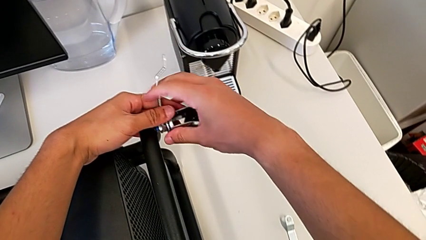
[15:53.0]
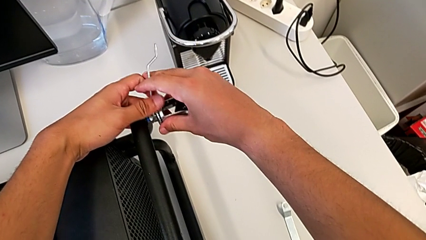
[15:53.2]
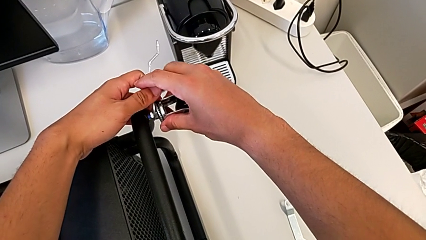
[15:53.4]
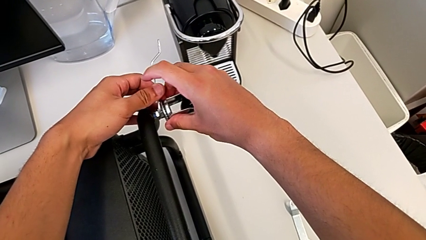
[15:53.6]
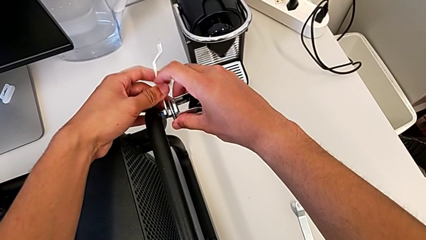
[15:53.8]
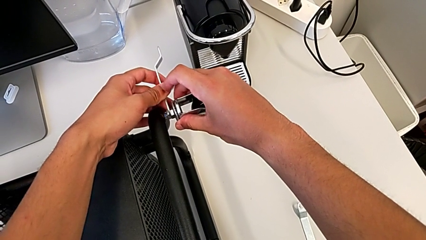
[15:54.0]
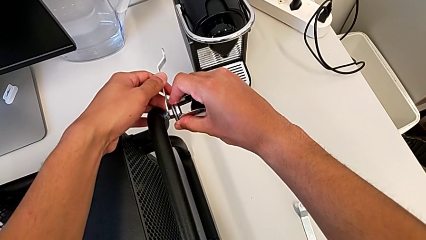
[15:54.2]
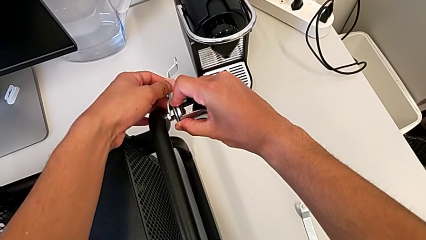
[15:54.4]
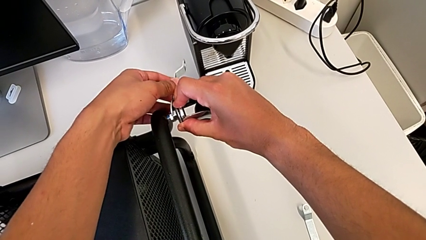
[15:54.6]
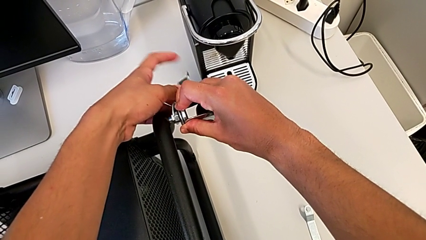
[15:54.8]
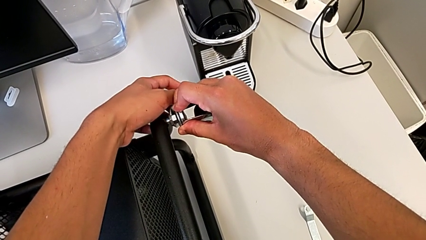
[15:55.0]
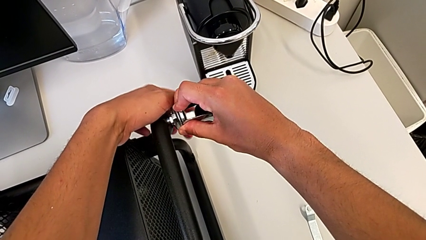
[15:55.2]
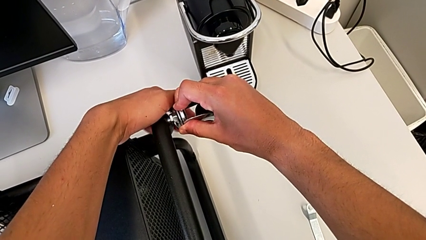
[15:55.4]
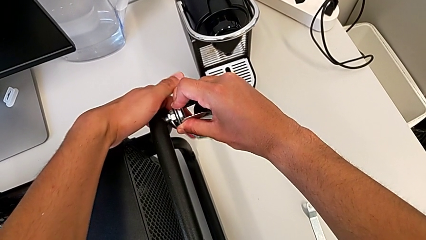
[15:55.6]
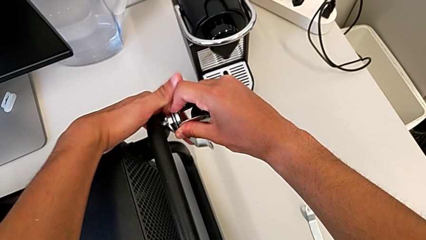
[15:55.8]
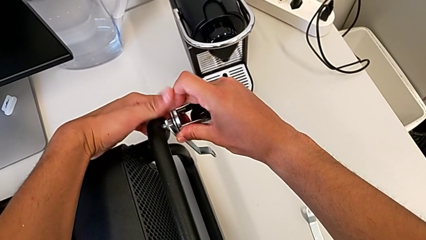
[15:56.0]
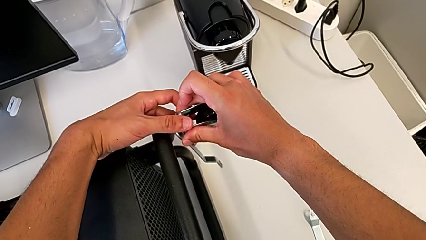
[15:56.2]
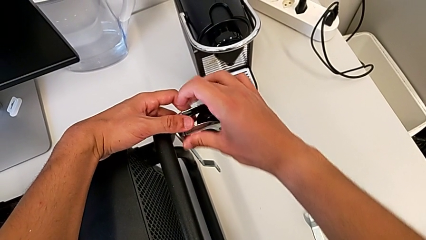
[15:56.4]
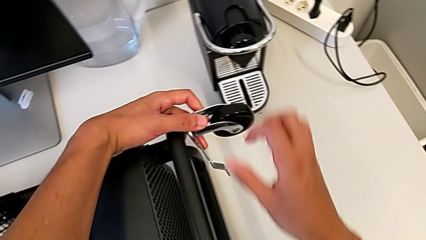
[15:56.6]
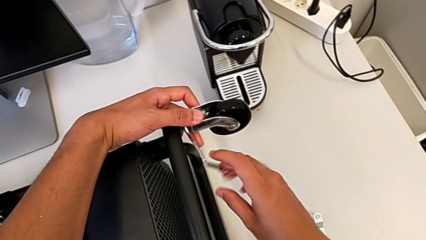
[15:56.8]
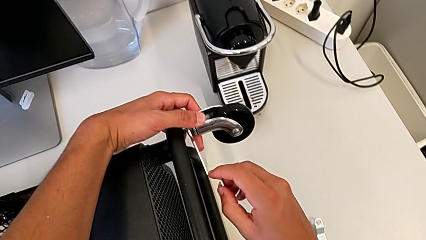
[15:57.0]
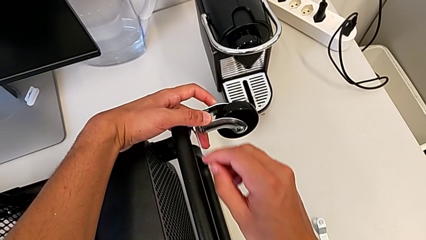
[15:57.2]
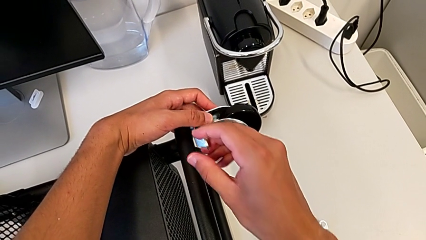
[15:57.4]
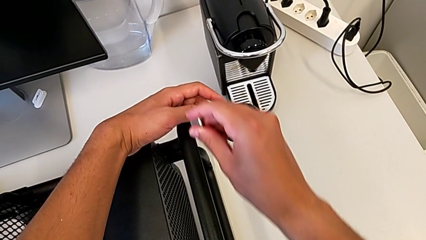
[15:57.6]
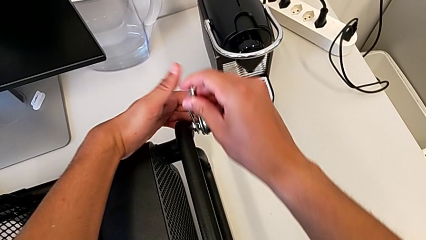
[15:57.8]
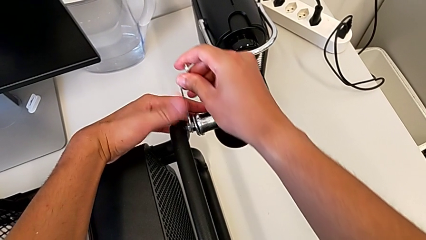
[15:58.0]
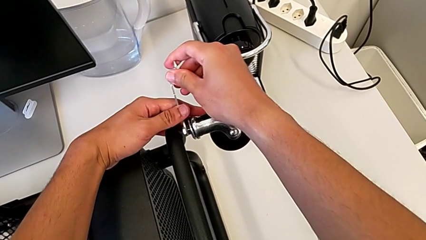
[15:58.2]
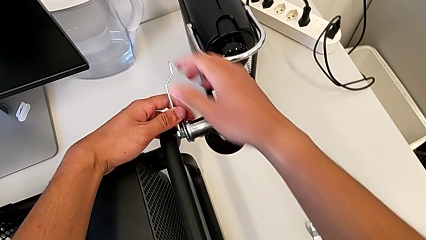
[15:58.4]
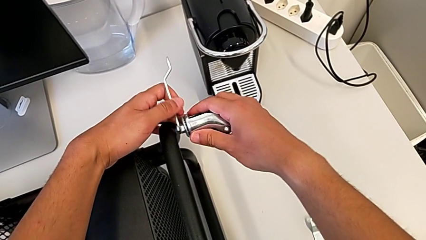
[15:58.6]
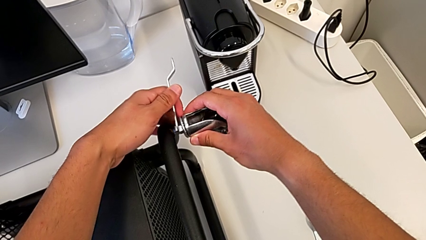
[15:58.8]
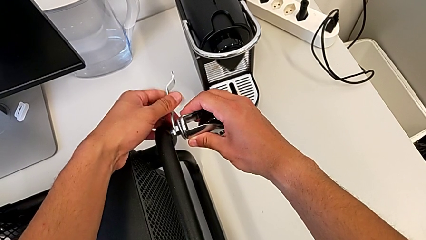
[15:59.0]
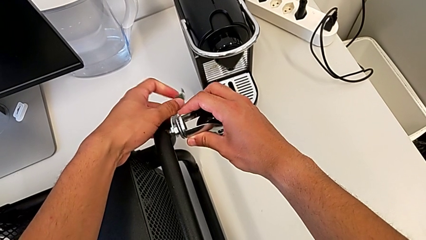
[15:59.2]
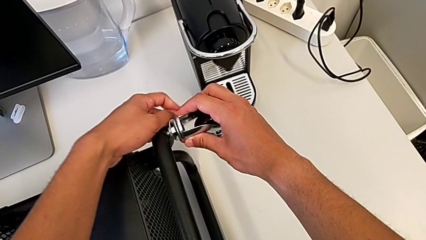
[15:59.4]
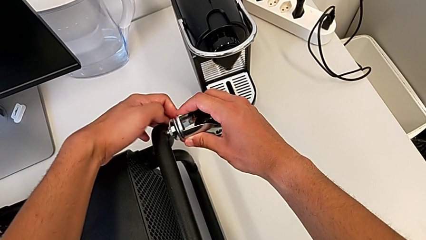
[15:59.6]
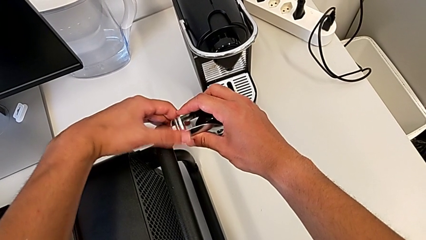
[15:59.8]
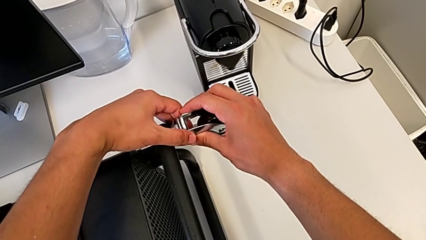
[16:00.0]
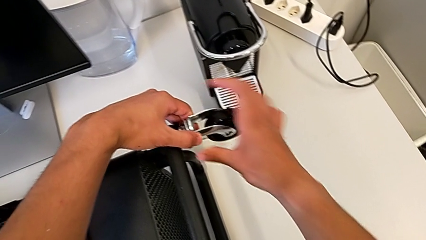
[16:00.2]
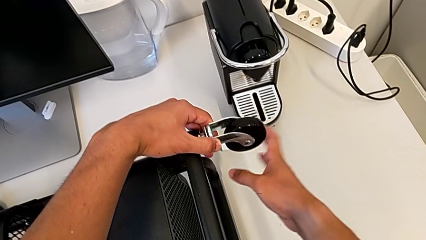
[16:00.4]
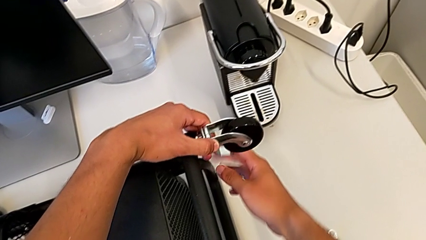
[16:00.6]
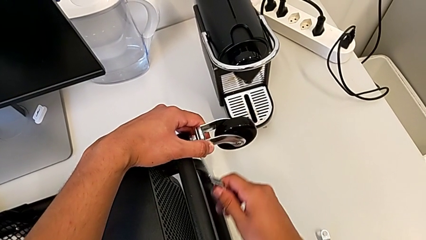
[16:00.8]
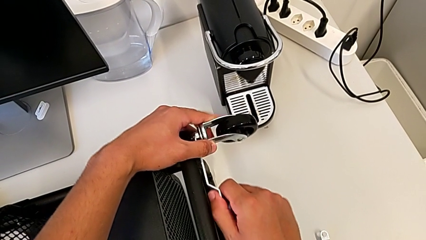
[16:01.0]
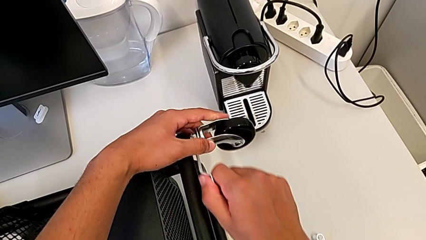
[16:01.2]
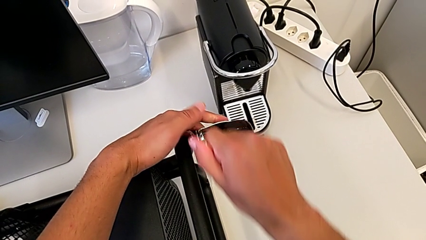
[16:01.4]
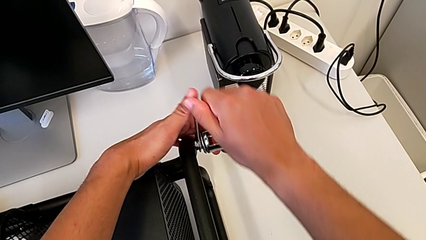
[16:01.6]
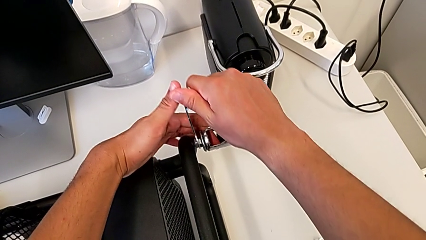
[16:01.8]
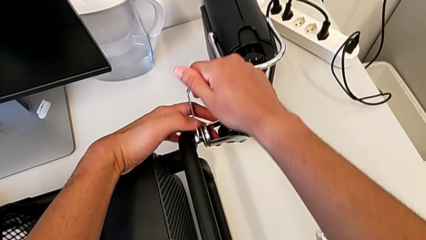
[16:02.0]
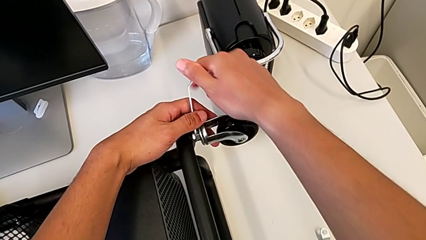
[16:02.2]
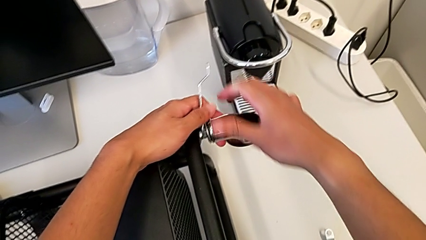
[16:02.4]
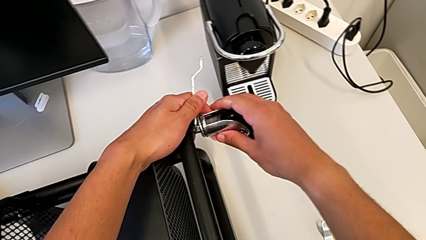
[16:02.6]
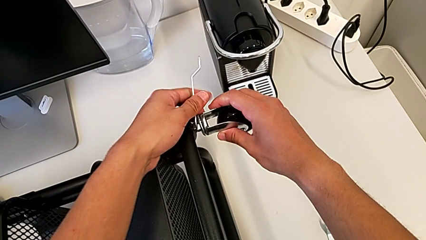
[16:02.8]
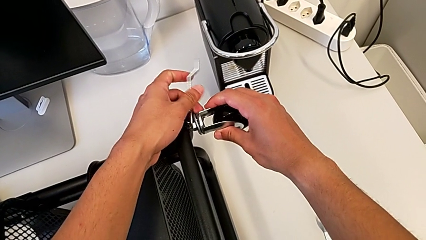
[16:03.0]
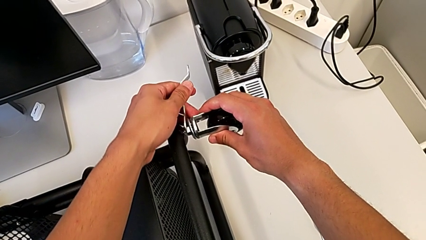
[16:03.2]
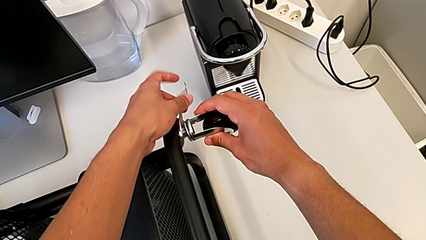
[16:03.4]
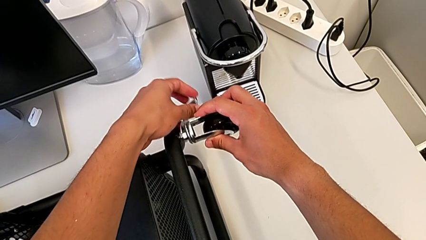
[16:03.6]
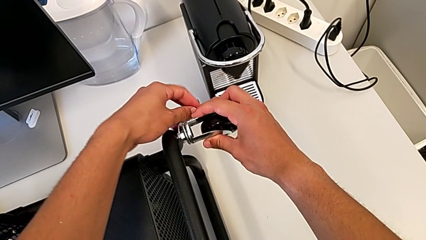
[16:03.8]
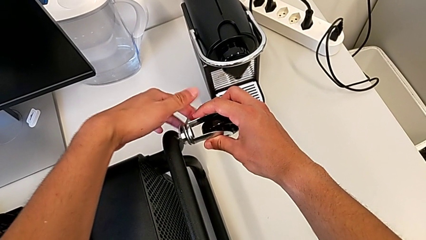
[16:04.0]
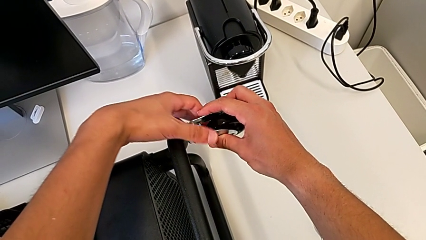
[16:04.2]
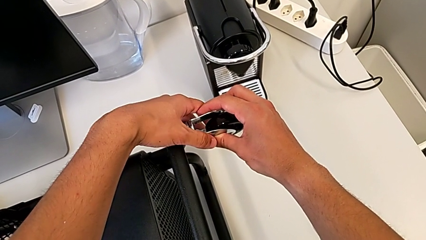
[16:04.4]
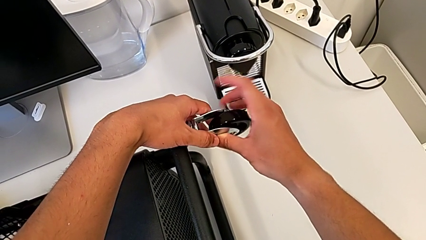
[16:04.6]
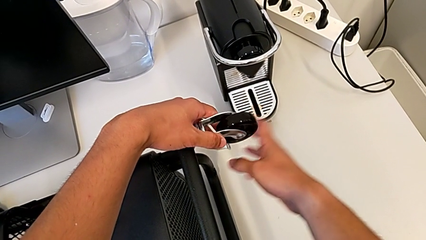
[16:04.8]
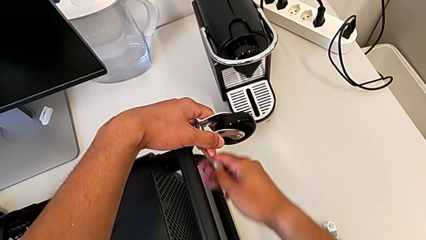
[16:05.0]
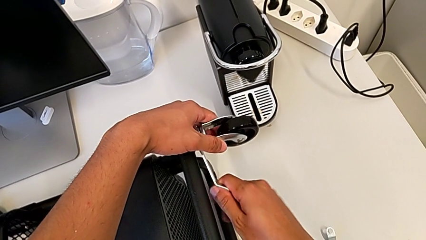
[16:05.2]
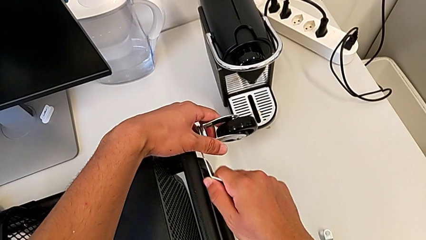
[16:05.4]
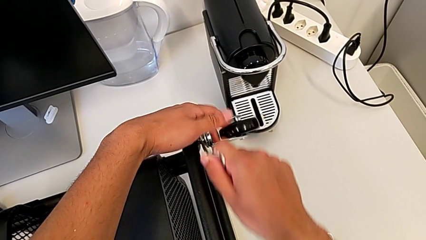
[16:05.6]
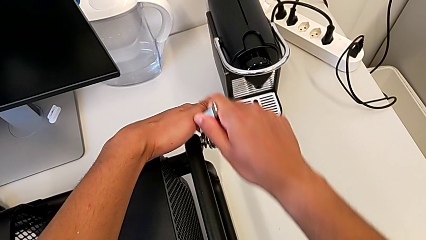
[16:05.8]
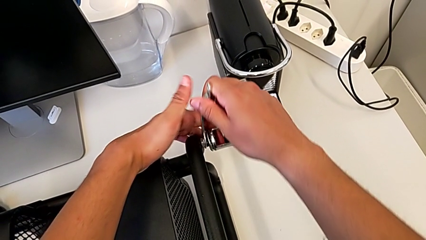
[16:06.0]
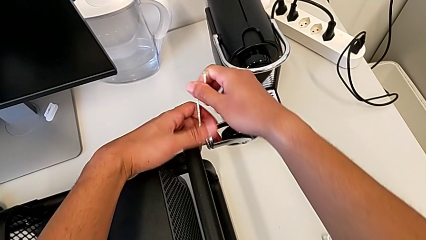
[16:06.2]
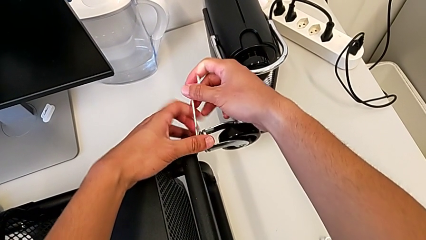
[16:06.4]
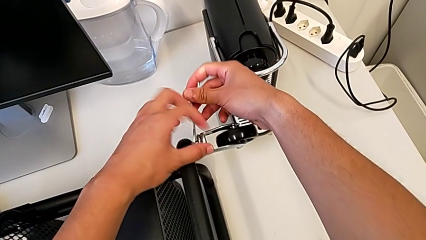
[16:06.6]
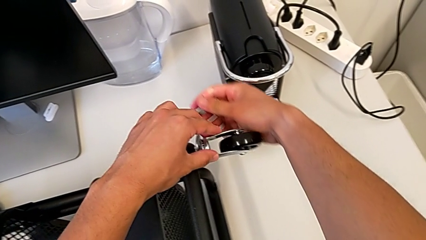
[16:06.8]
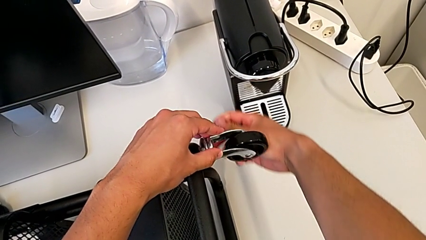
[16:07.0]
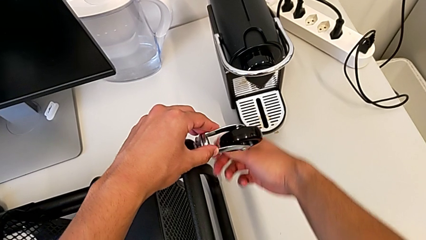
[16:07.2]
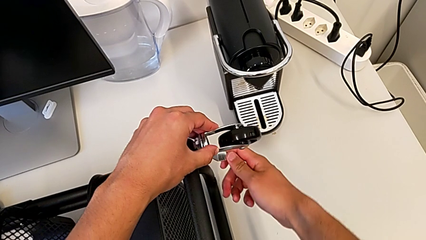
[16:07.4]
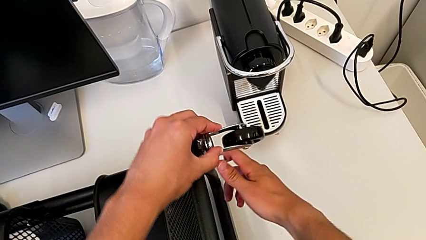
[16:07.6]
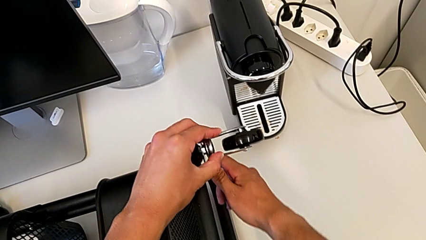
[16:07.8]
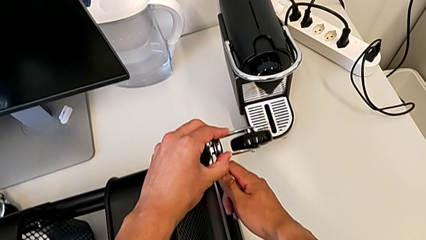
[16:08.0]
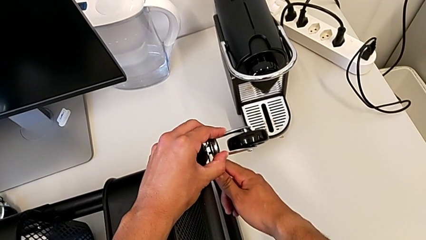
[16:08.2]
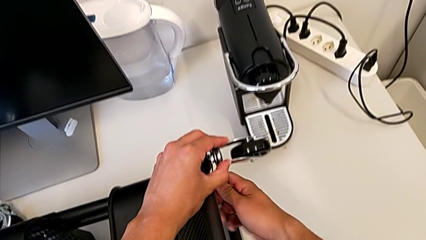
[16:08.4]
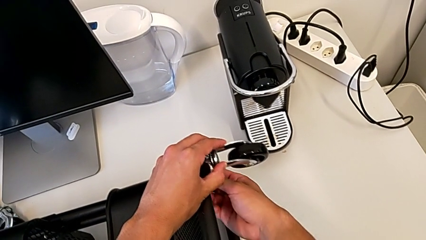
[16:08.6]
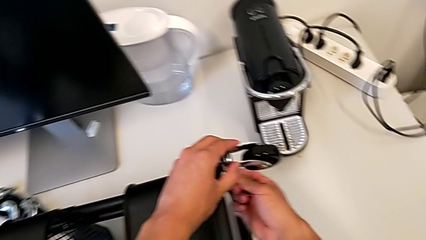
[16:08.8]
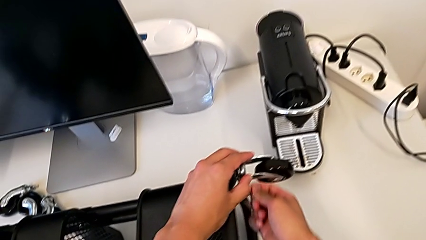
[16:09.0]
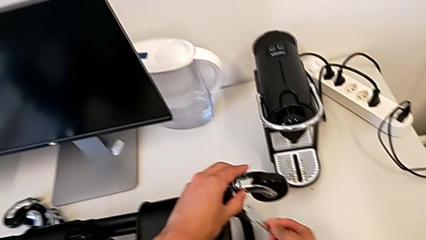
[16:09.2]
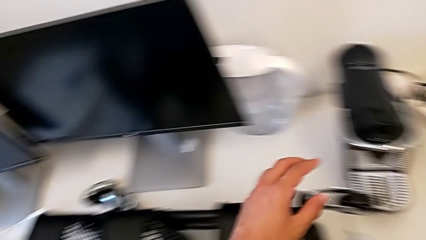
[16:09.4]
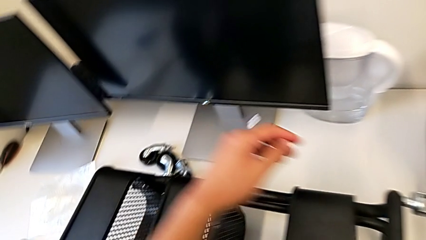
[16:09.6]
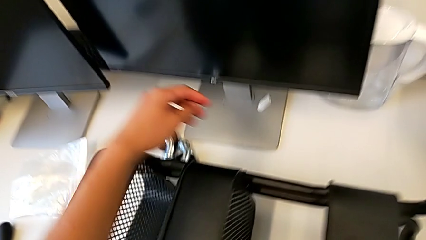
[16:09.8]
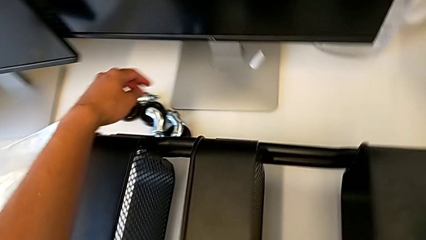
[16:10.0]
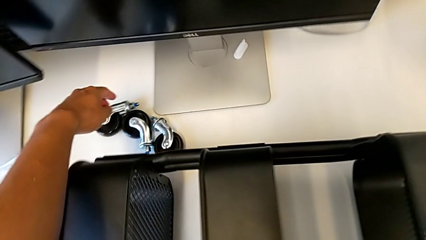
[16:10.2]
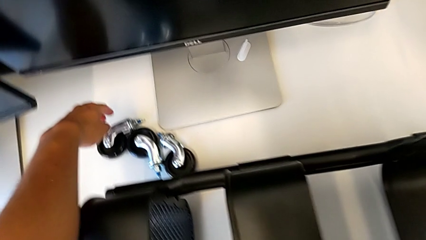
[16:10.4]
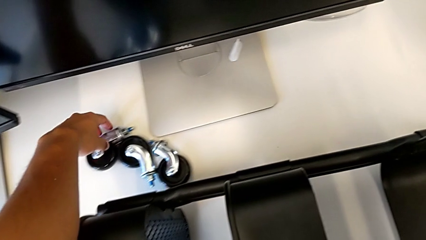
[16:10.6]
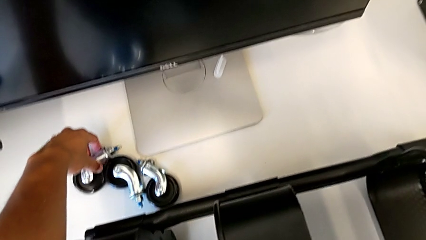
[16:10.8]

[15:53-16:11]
The camera wearer is assembling the first pair of wheels in the base frame. They keep screwing the first wheel and grab the second wheel.
